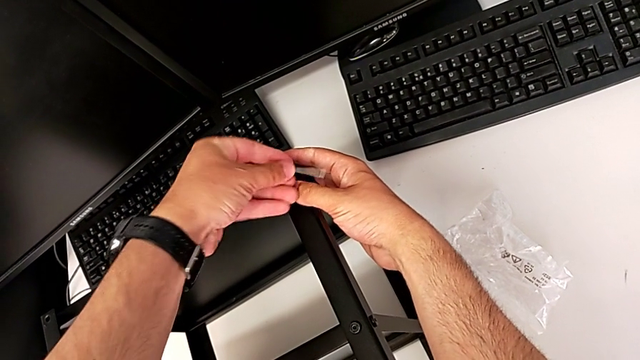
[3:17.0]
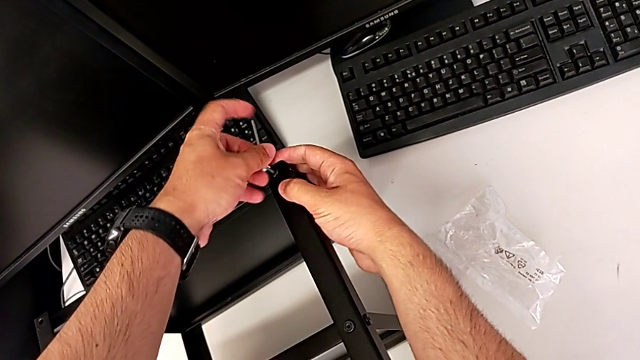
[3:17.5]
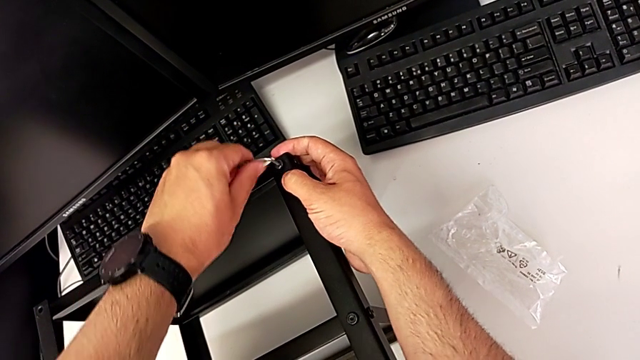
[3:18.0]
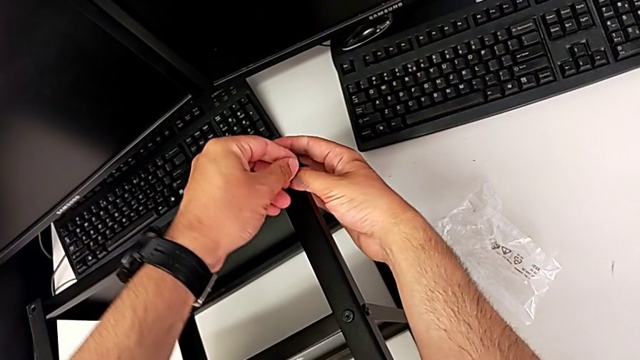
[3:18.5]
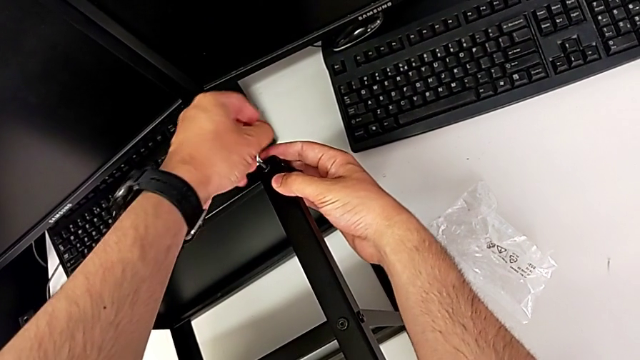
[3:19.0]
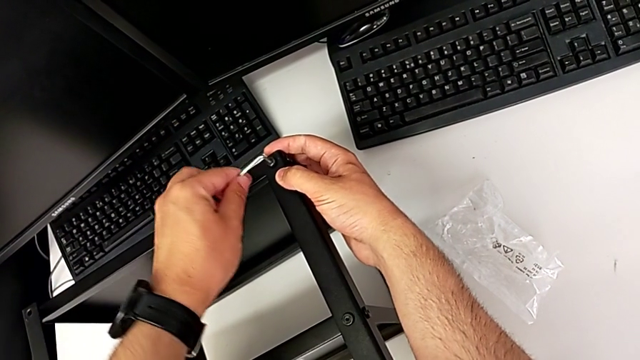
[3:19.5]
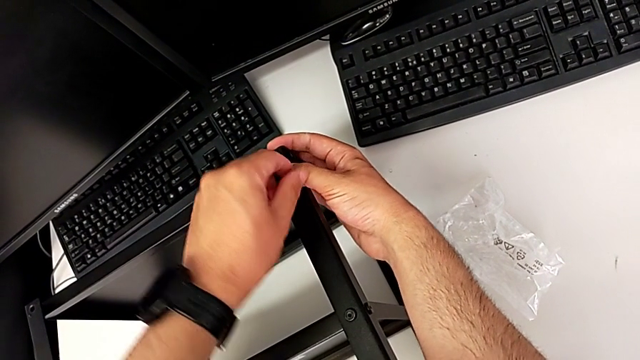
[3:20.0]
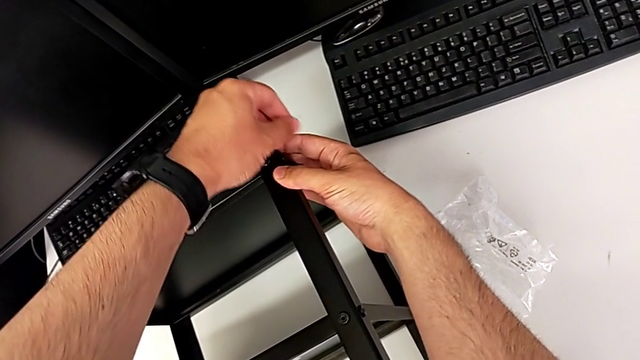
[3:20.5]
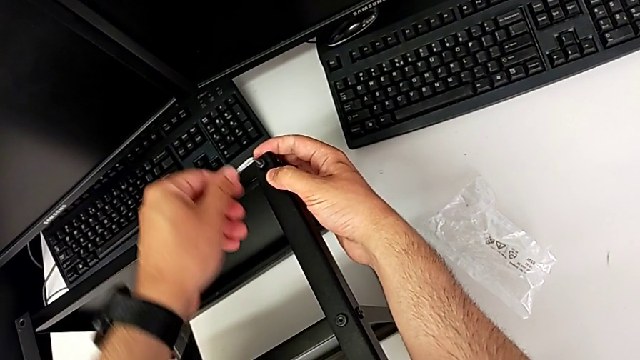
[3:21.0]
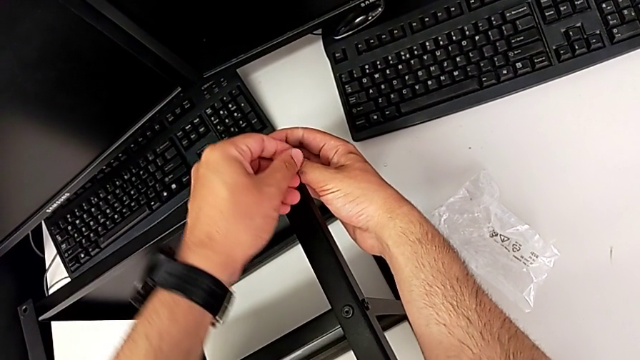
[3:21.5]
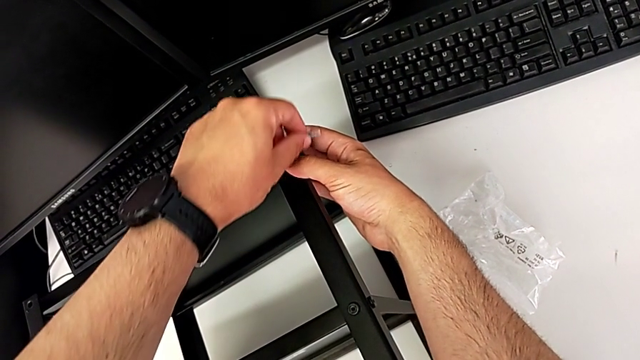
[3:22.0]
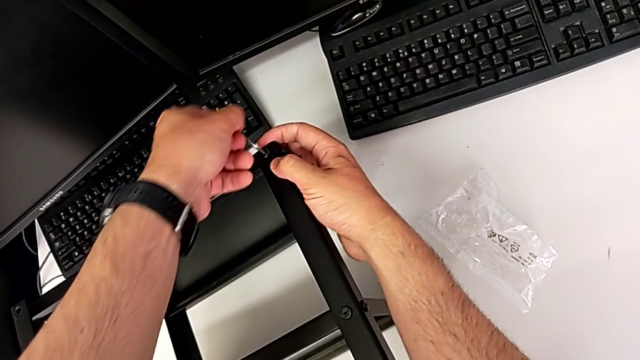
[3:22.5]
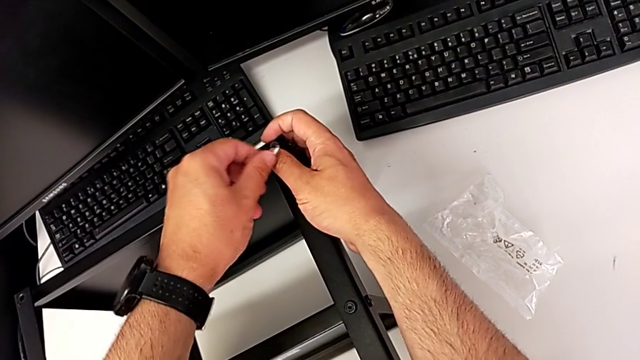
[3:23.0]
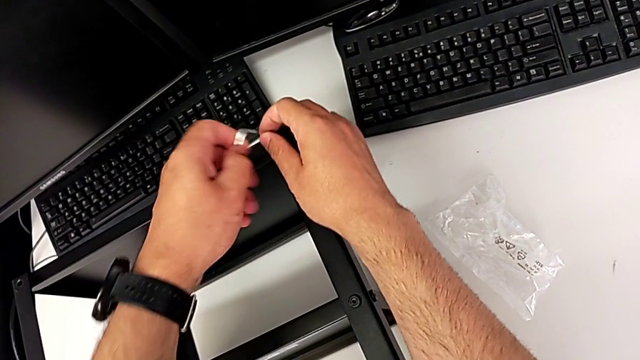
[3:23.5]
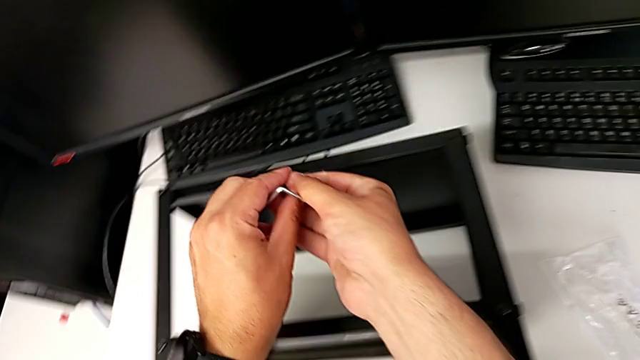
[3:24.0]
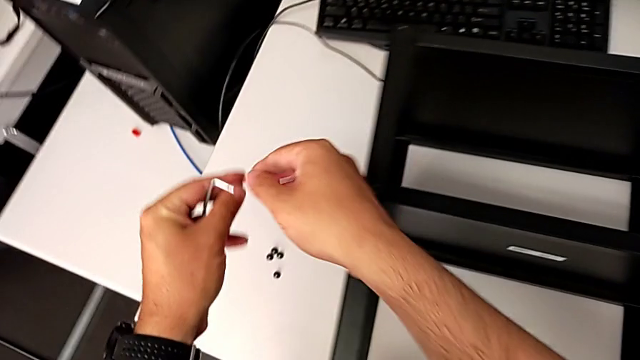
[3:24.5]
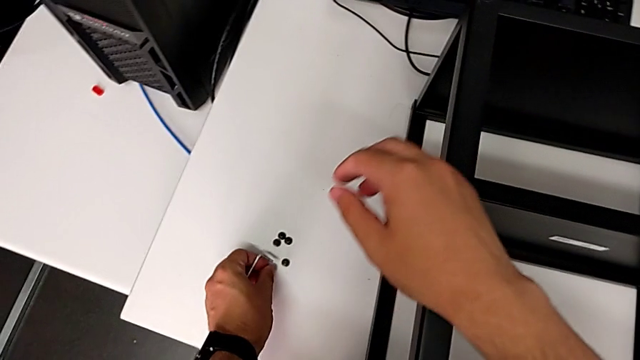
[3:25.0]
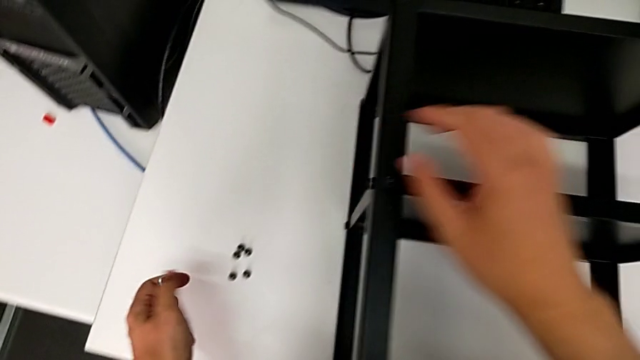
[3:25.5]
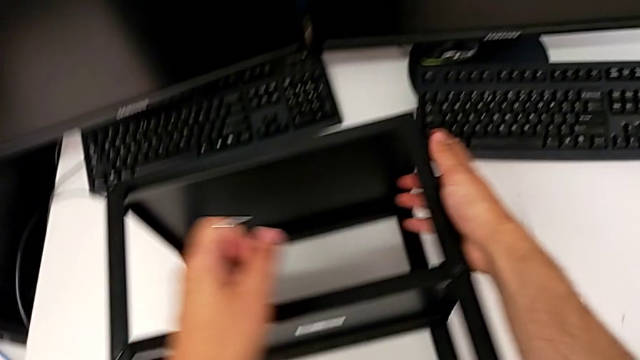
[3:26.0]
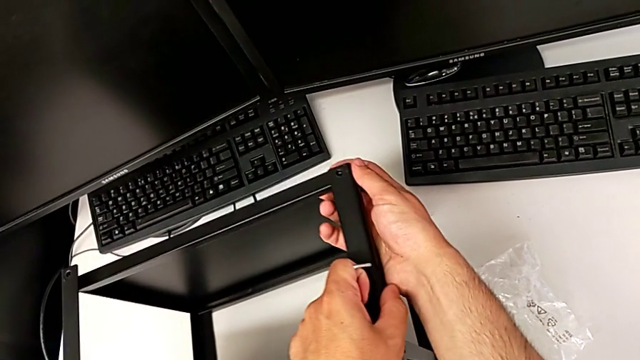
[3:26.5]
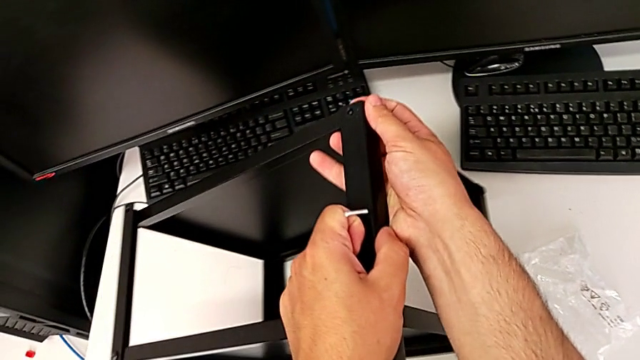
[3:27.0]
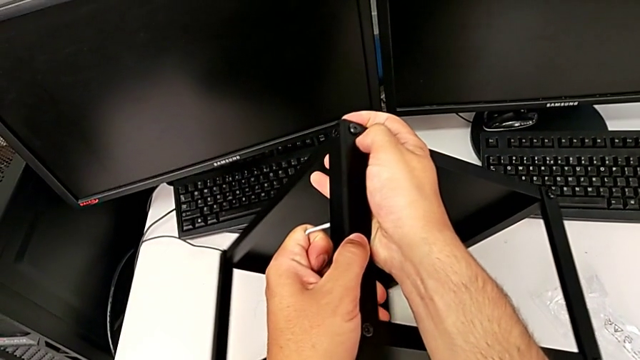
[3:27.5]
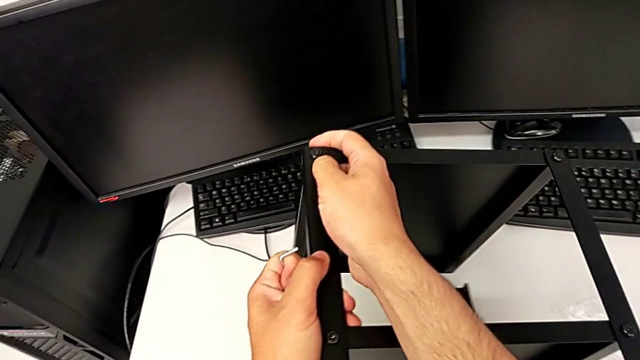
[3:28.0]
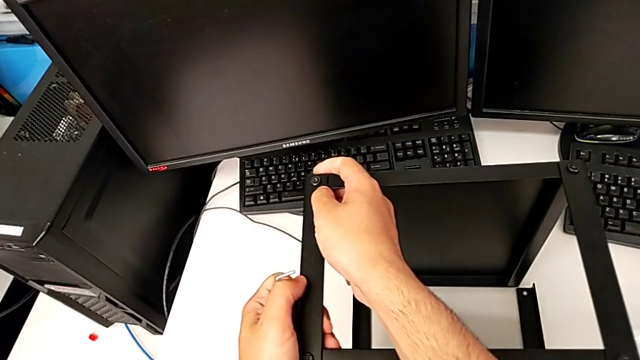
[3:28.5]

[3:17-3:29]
The camera wearer is unscrewing all the hex socket heads from the tabletop. They keep unscrewing the hex socket head, withdraw the Allen wrench, withdraw the hex socket head, place it and flip the nightstand.

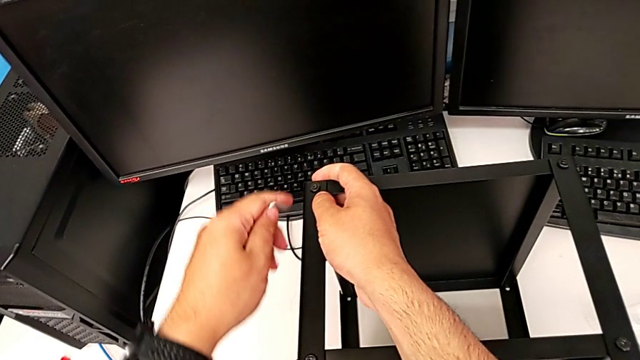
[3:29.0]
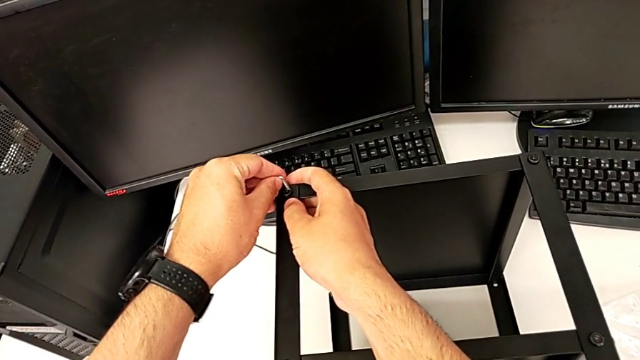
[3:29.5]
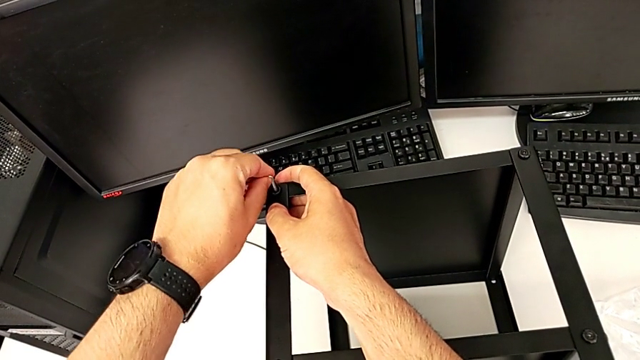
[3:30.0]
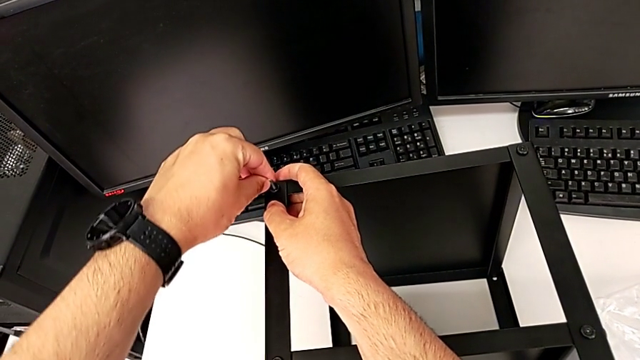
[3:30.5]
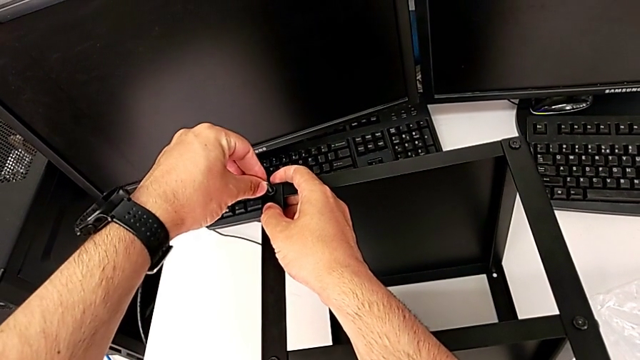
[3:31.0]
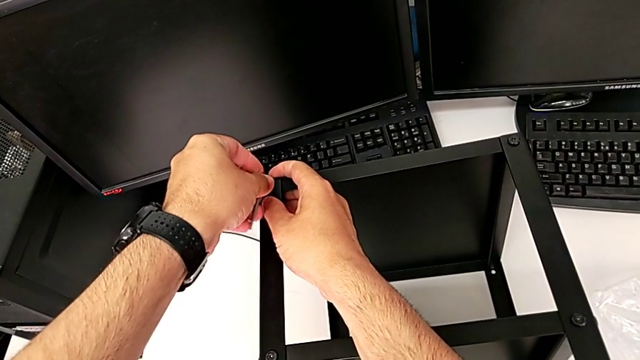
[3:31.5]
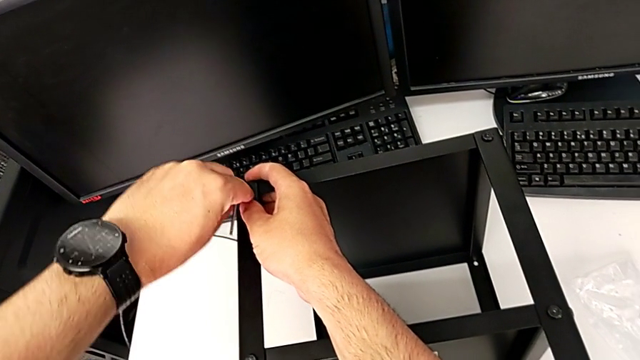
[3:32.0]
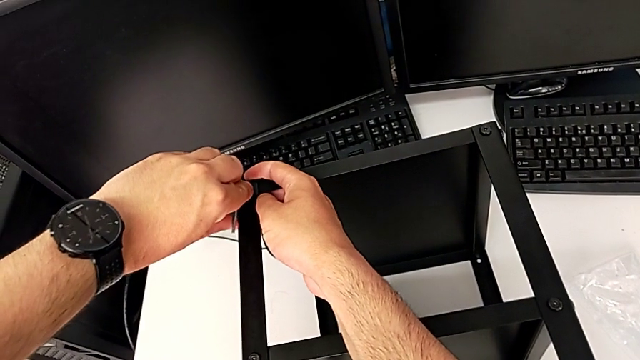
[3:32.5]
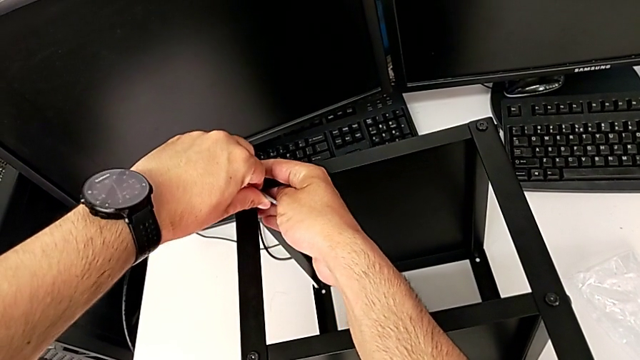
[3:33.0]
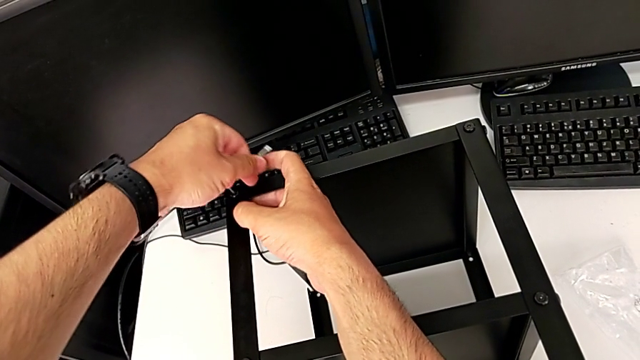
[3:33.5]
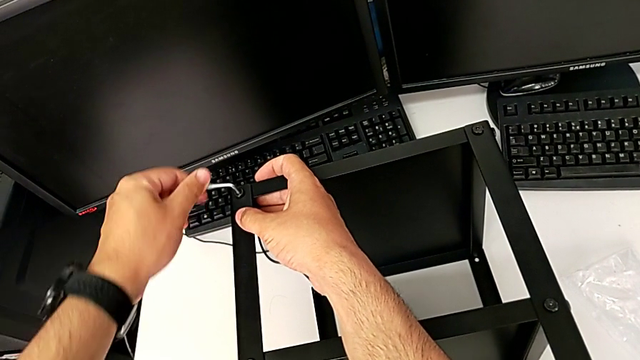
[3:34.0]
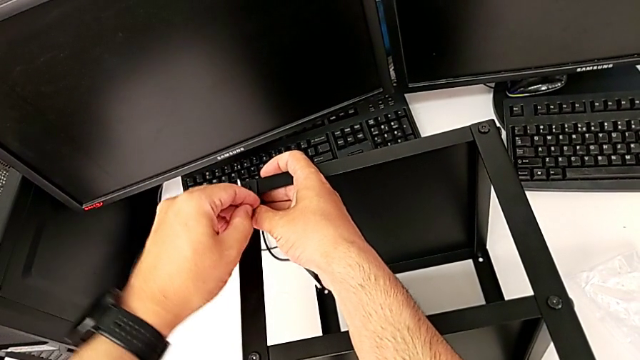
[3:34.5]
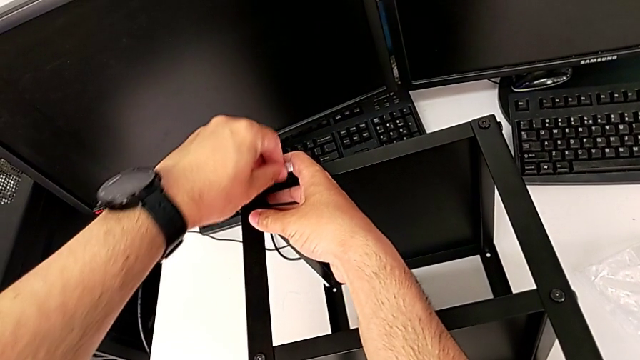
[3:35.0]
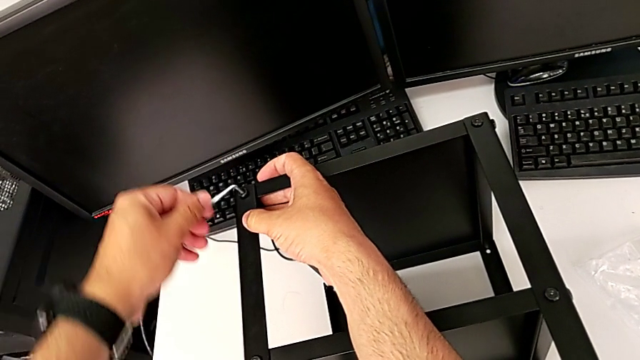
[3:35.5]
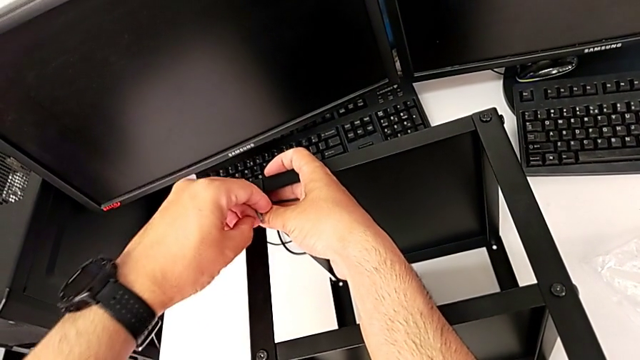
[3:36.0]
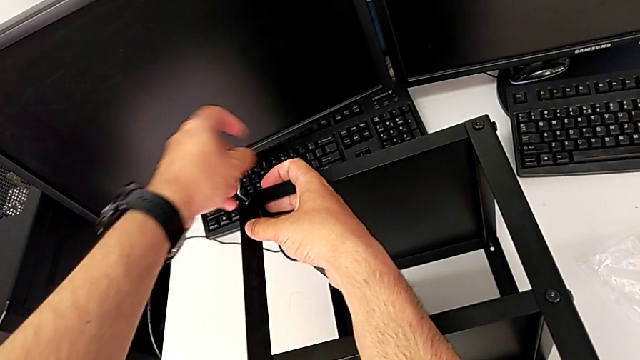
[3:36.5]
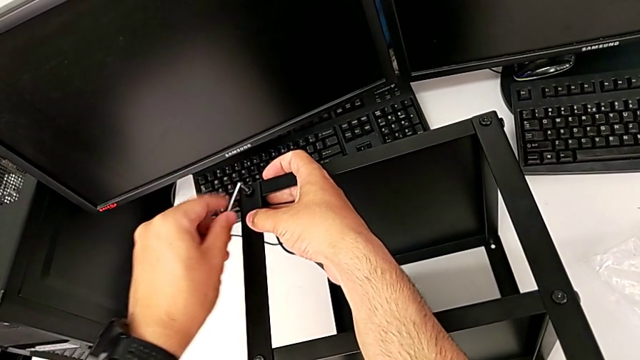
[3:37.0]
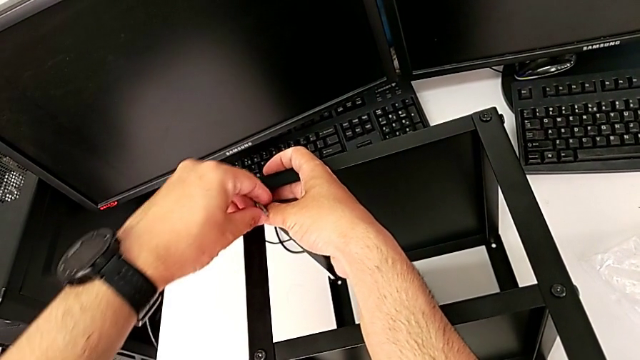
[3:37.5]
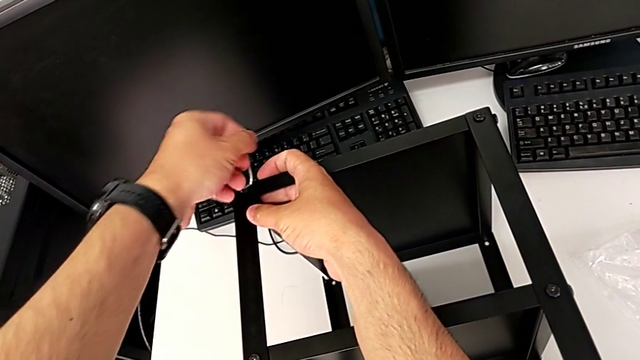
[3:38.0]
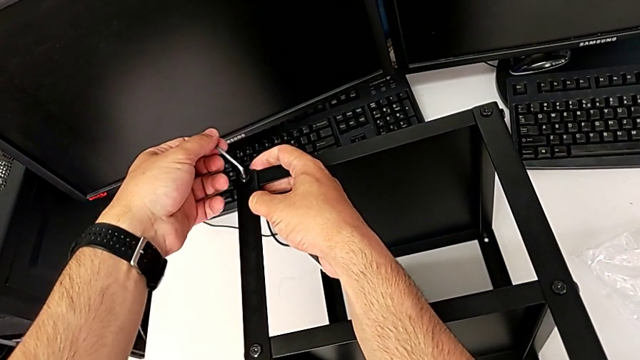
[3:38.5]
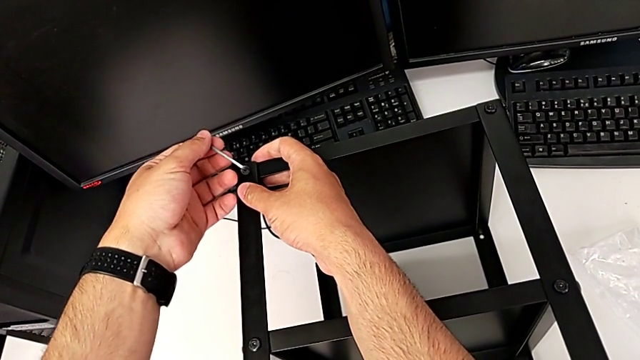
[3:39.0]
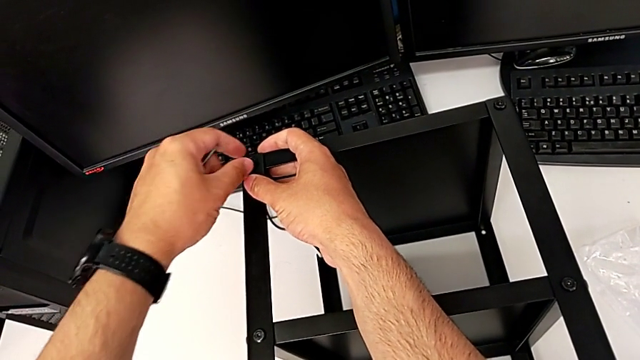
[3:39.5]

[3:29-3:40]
The camera wearer is unscrewing all the hex socket heads from the tabletop. They insert the Allen wrench, unscrew the hex socket head, withdraw the Allen wrench and disassemble the hex socket head.
